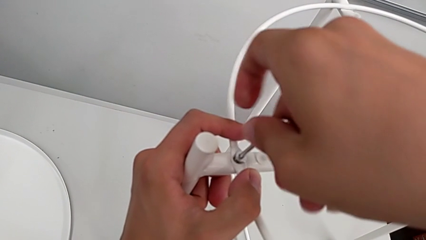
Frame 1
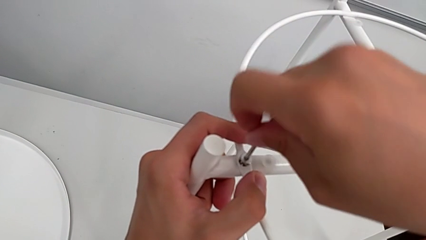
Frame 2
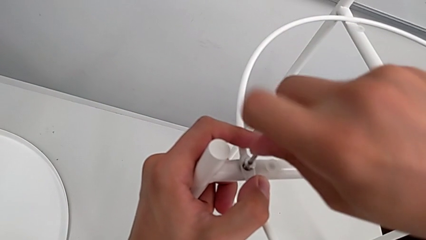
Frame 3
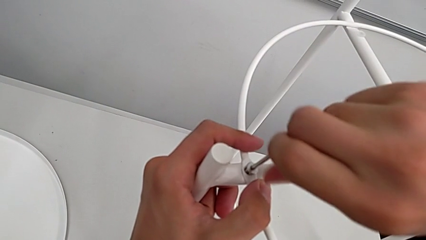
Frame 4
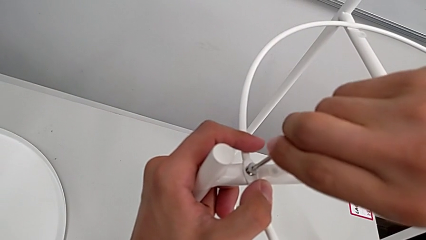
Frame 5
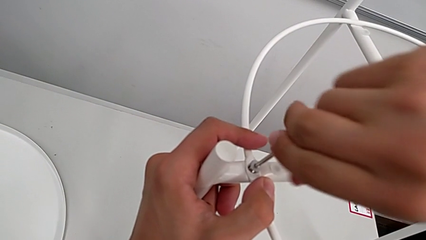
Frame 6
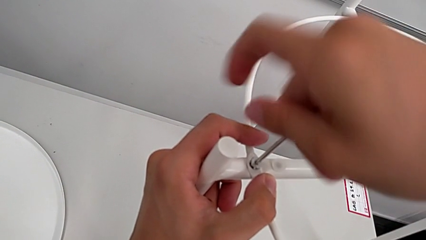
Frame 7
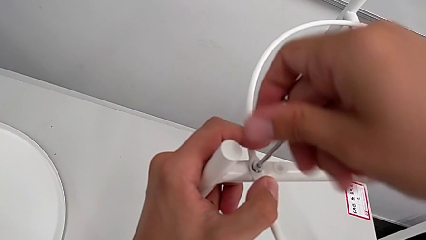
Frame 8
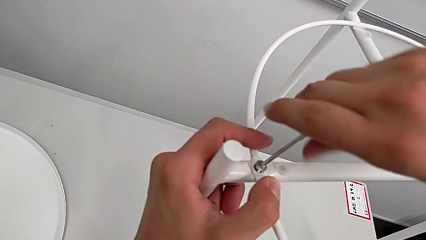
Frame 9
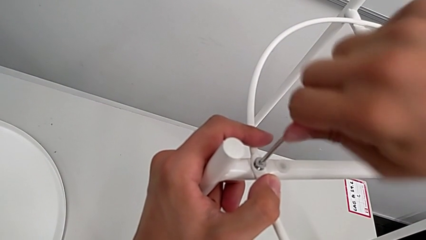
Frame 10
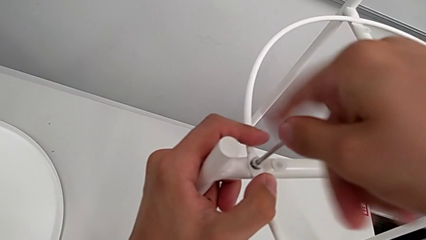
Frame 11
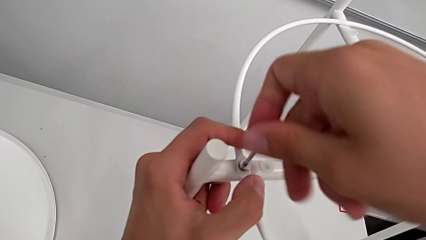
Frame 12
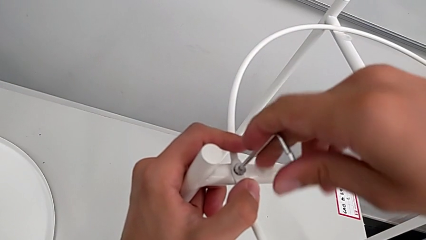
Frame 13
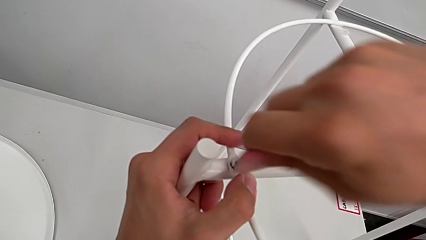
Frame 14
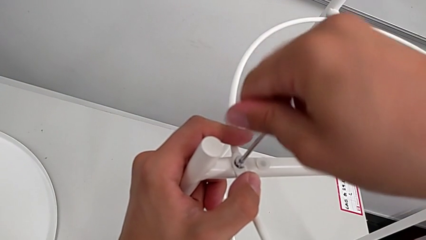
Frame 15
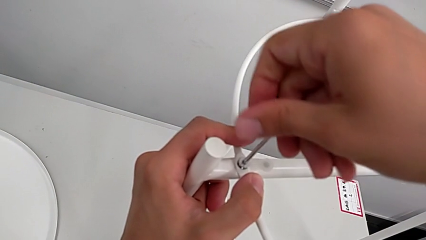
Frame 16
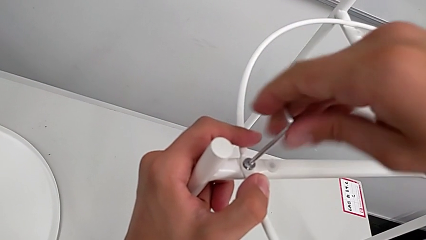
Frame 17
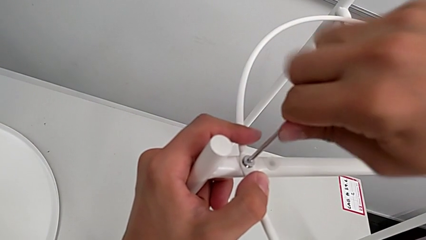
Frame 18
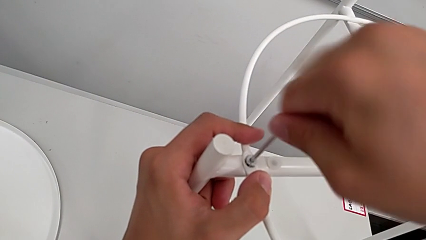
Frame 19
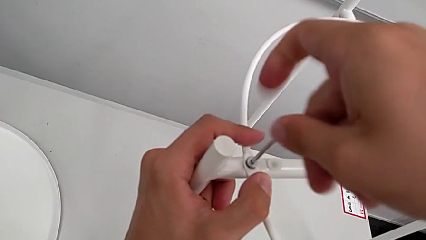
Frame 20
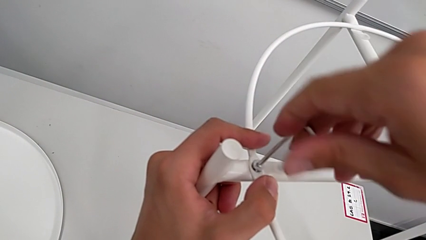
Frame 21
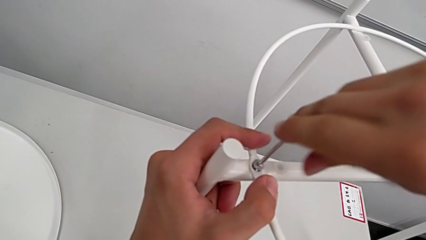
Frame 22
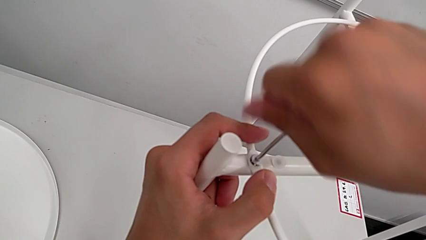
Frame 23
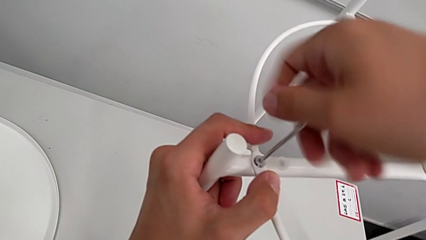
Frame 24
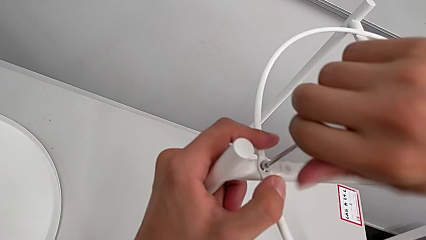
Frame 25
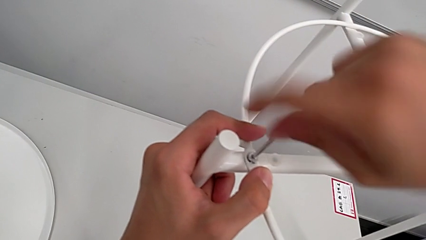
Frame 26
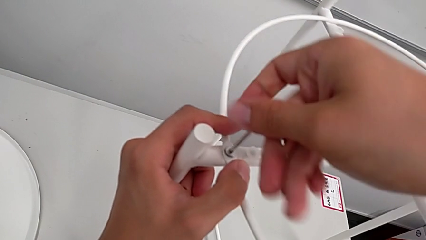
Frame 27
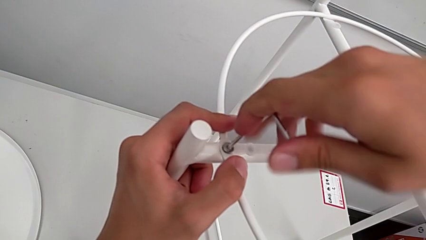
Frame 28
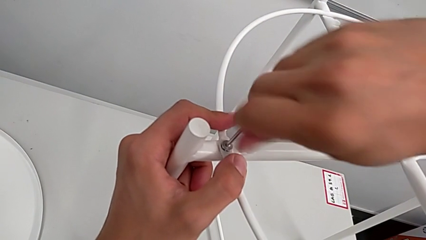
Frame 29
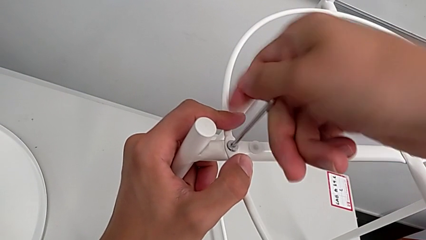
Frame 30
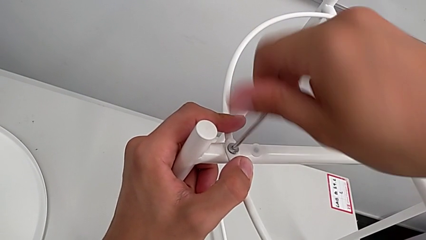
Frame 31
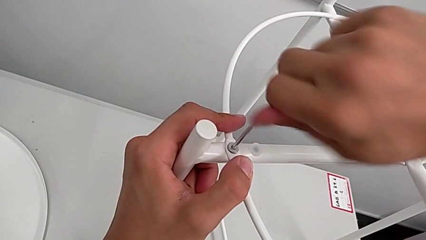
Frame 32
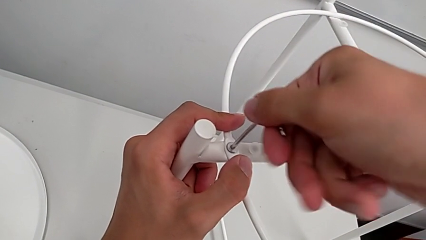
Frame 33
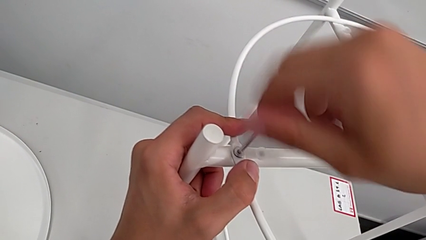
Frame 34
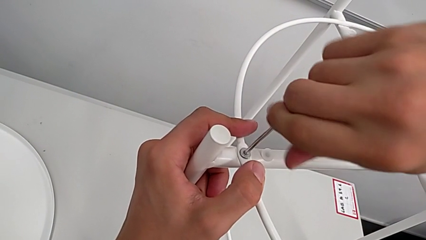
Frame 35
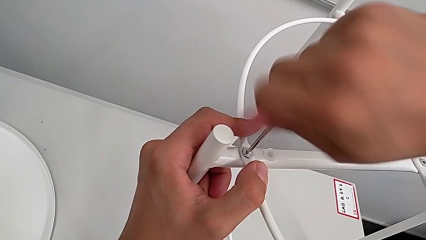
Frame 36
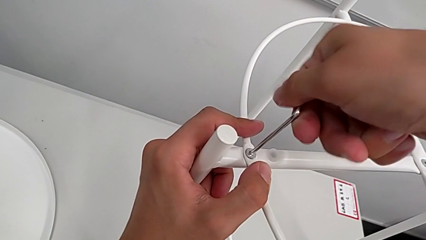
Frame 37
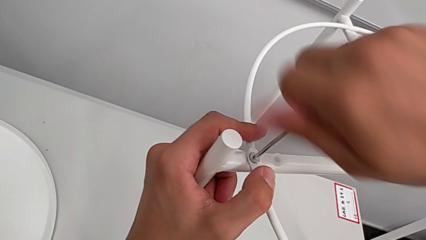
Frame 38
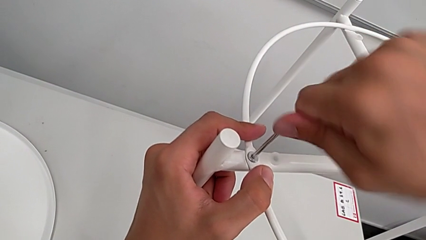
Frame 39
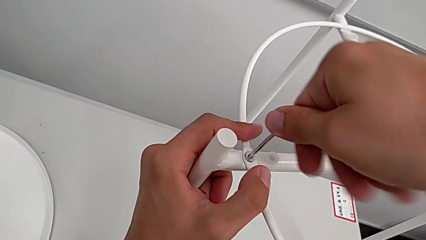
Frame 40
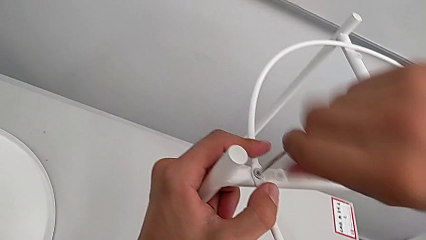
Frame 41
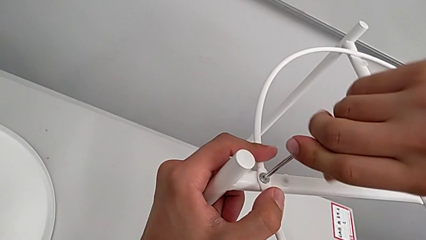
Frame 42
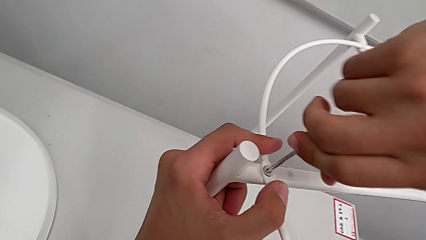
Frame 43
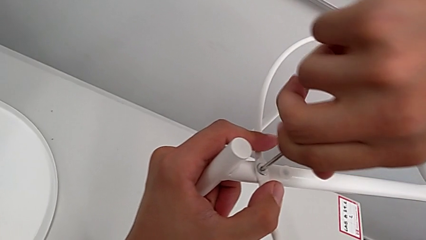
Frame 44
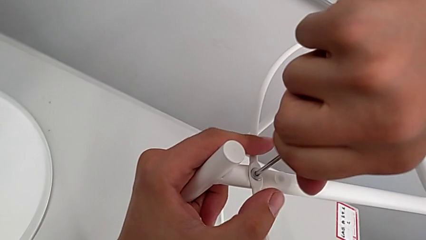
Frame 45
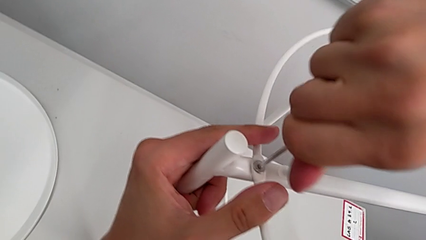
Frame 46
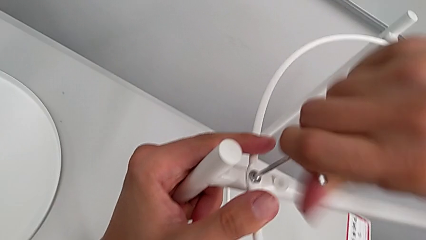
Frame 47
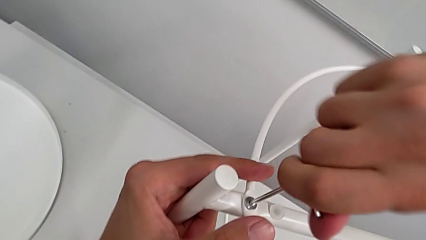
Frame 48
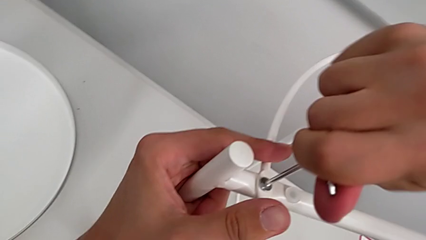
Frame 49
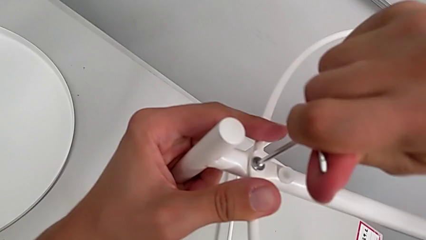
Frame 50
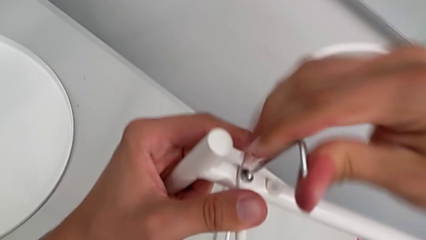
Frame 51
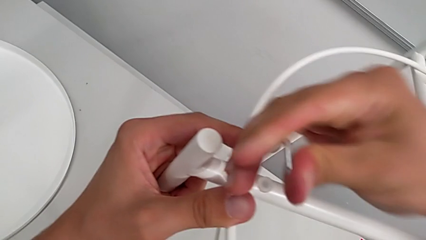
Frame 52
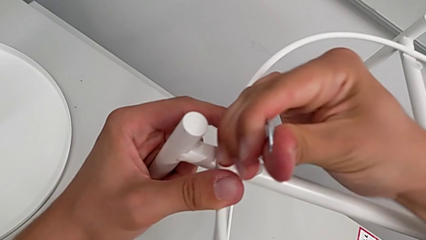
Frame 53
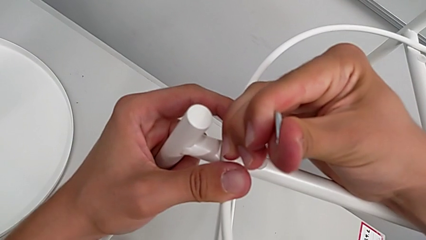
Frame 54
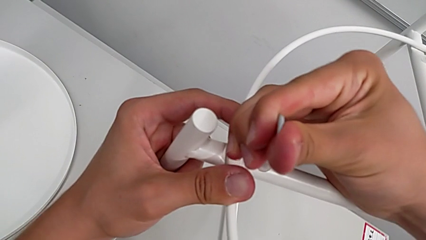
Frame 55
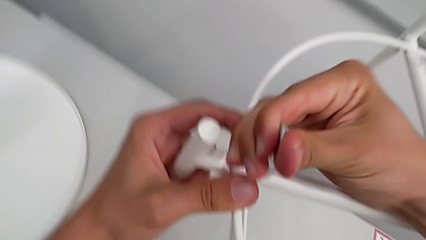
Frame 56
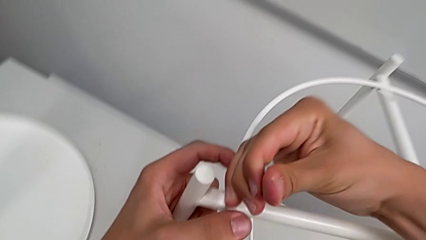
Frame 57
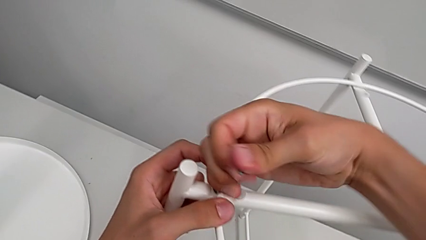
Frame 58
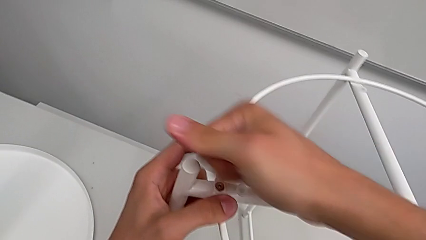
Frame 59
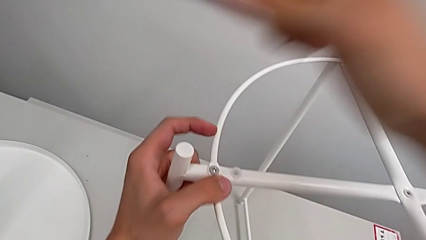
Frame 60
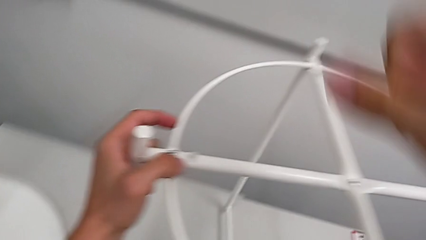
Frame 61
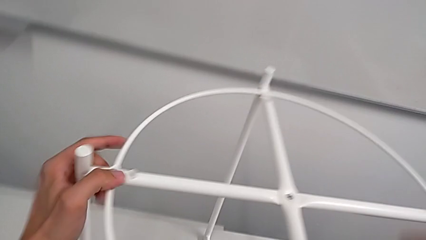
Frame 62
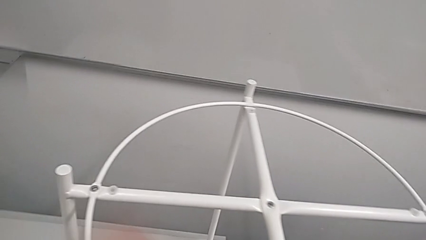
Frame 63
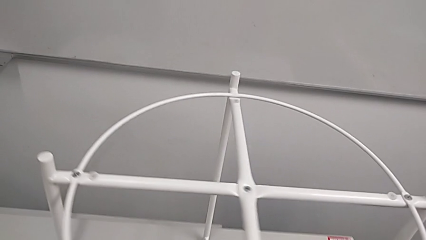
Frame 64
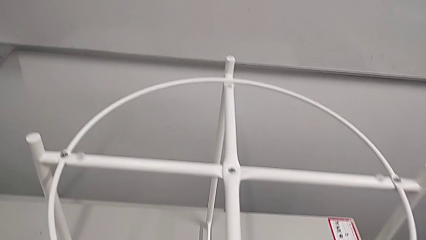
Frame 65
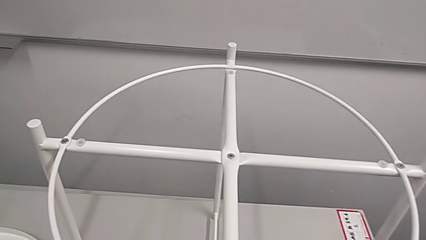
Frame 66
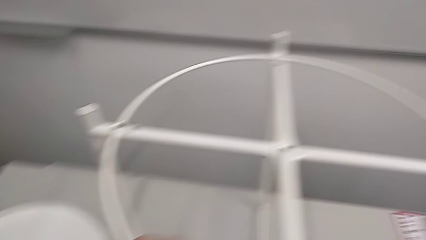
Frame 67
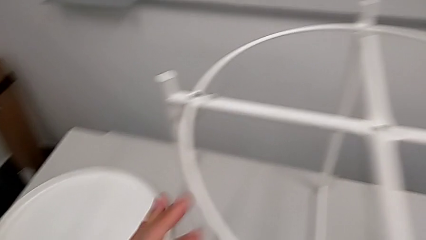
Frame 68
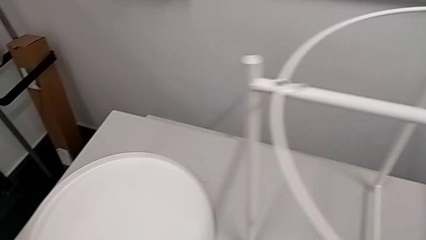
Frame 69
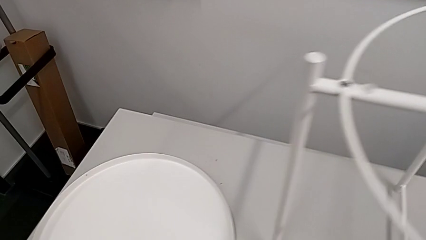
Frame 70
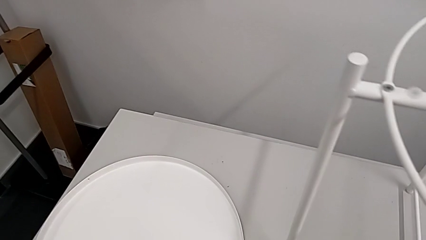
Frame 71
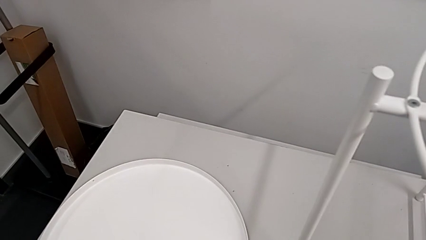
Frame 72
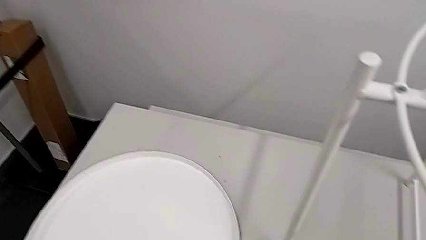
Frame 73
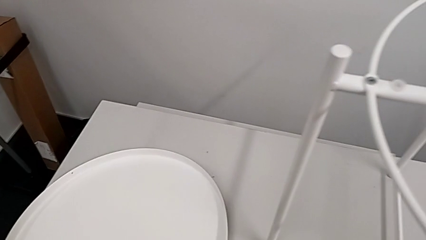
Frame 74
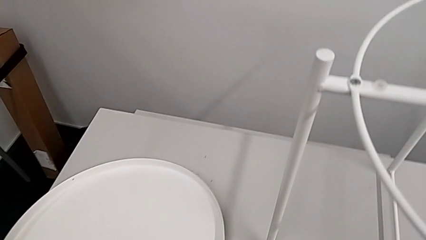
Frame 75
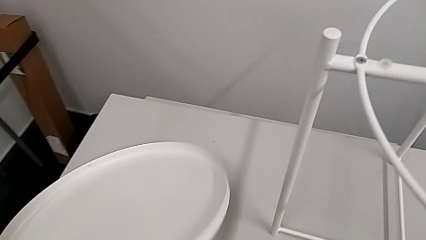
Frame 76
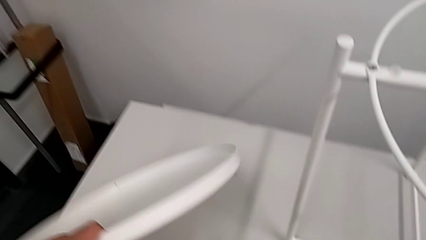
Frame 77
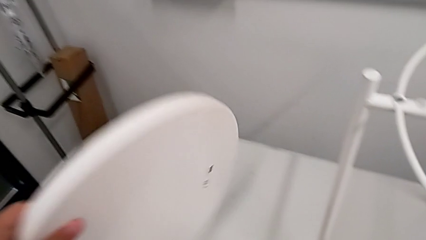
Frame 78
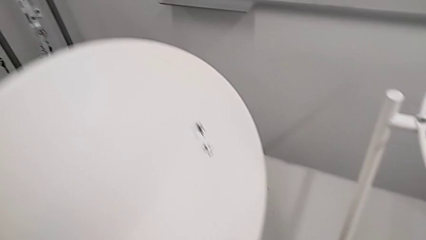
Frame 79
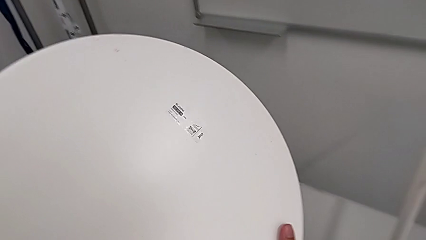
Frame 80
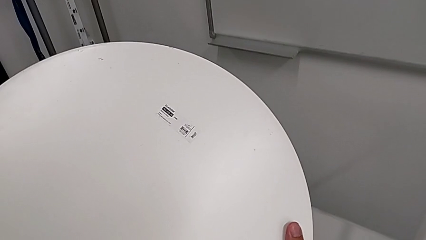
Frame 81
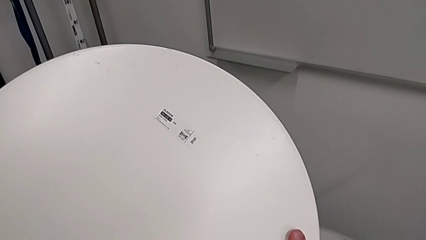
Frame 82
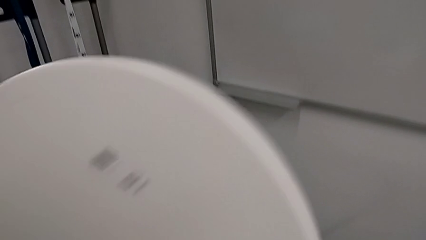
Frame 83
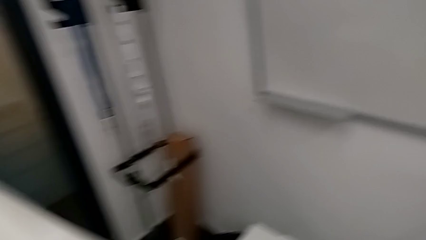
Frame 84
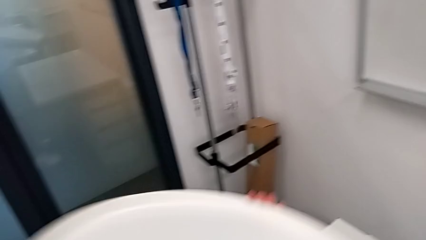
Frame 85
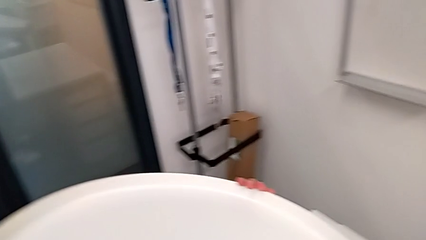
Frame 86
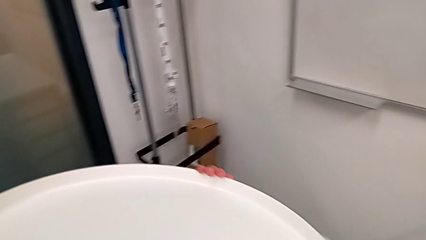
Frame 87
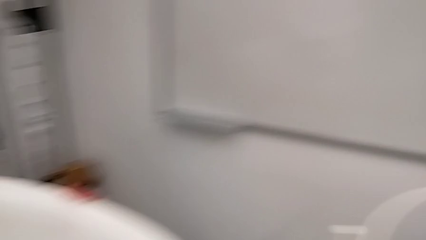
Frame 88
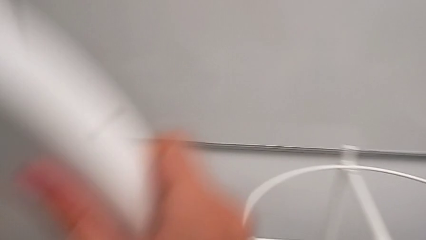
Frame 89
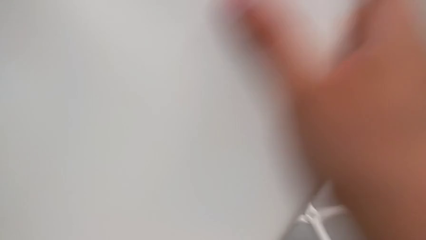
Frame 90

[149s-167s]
The camera wearer is screwing the circle into place. They screw the hex socket head, withdraw the Allen wrench, slide the tray table, place the Allen wrench, lift the tray and inspect it.
